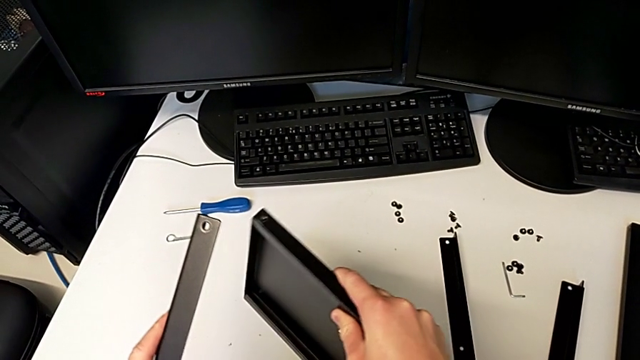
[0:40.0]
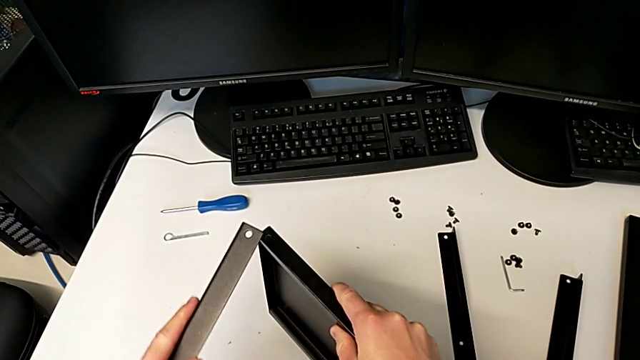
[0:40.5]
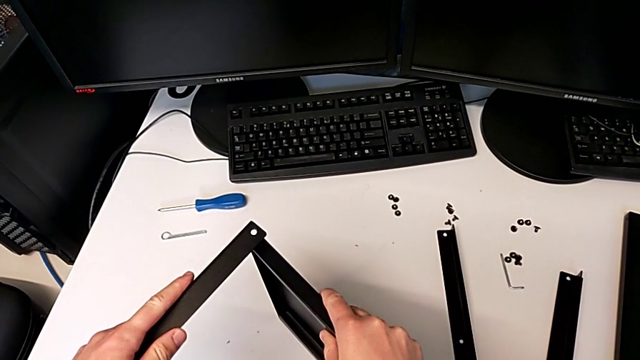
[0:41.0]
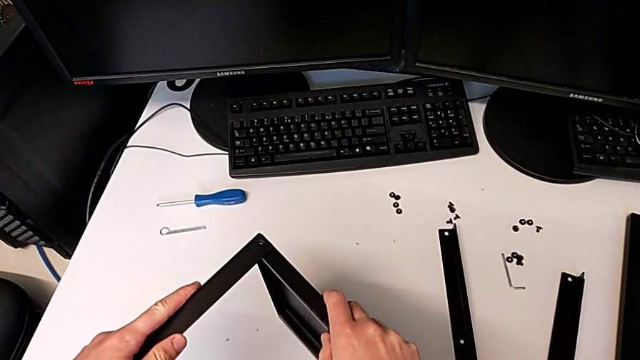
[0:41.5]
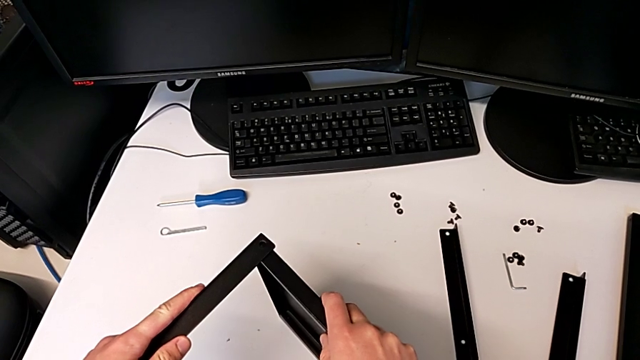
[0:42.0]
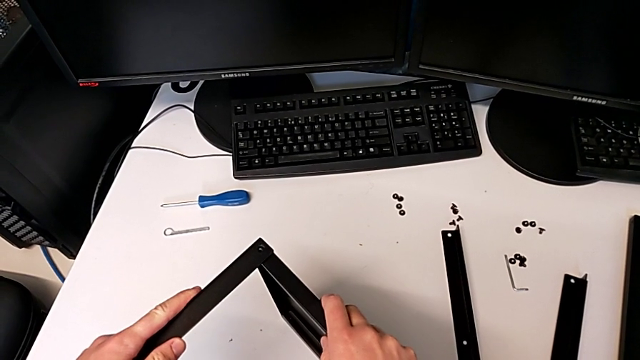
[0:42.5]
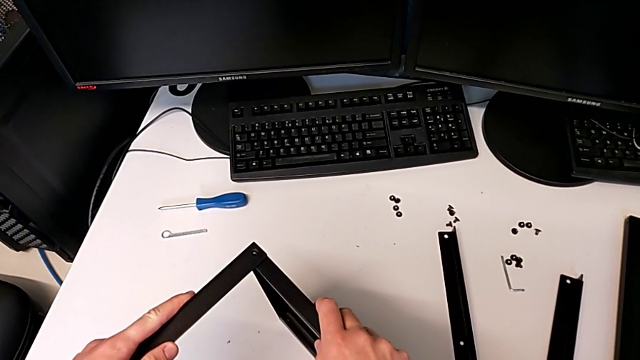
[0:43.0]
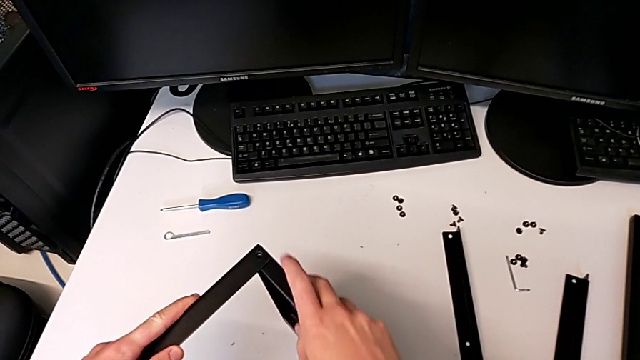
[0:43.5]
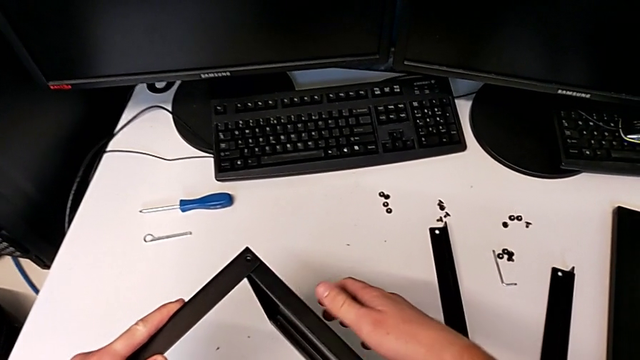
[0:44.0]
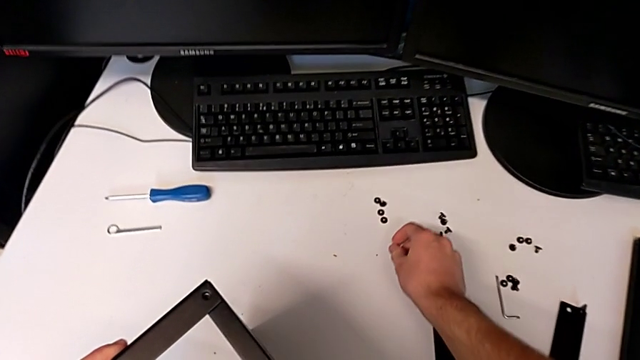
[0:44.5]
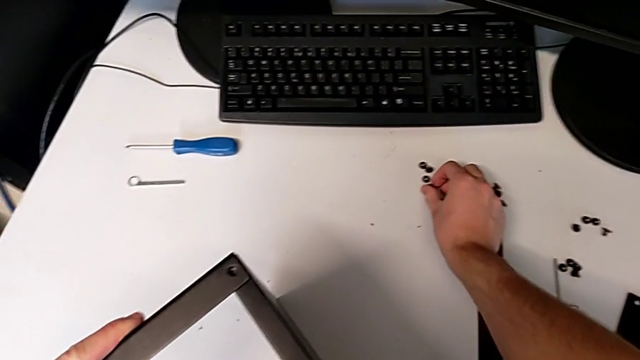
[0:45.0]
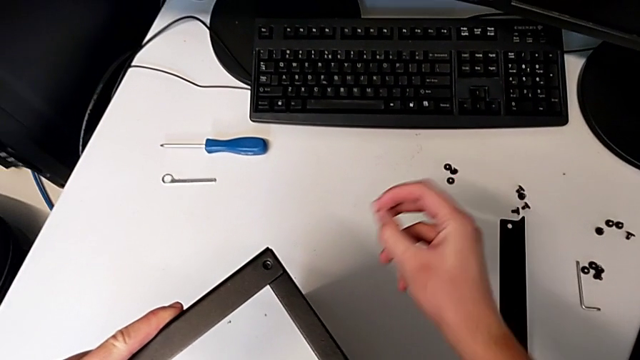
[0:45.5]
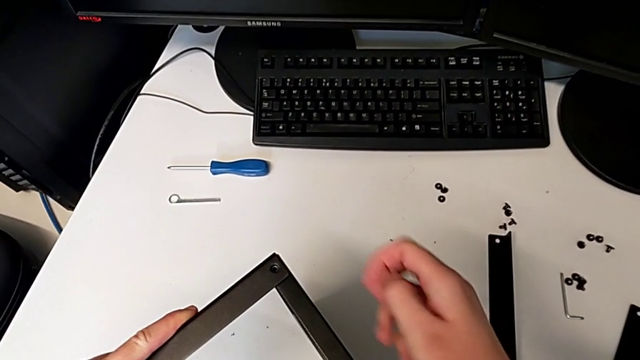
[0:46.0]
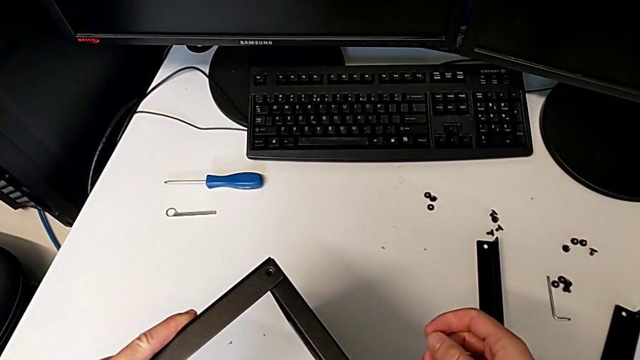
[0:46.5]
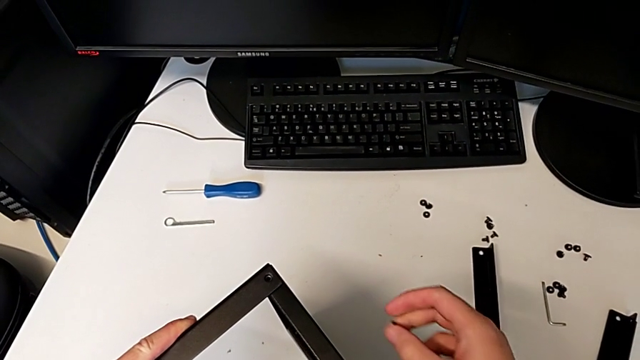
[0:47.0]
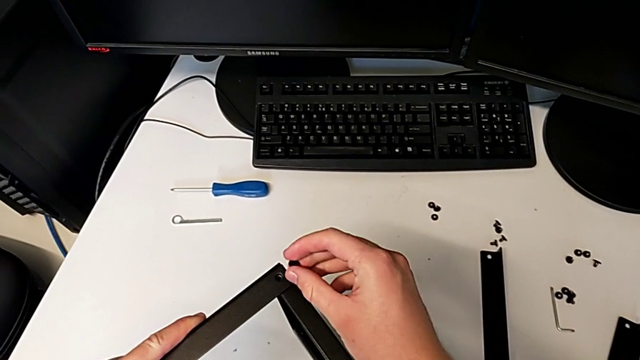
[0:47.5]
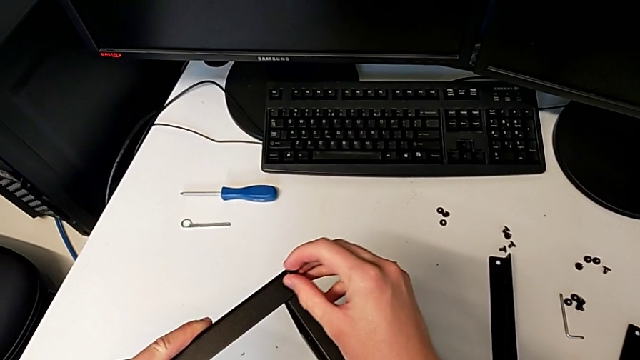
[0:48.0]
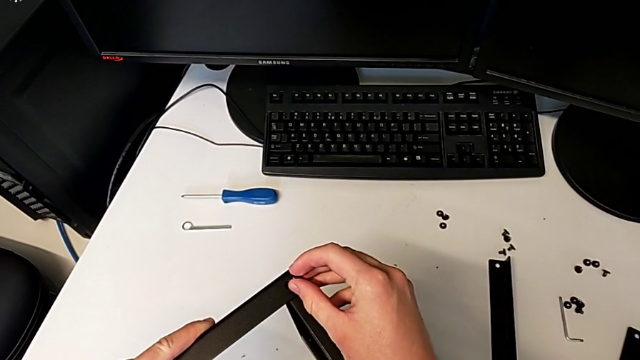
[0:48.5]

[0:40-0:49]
The camera wearer is assembling the first leg and shelf. They place the tray, align it, grab the hex socket head and wrongly insert it.

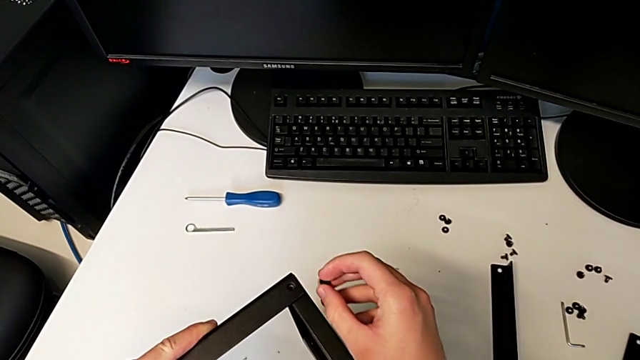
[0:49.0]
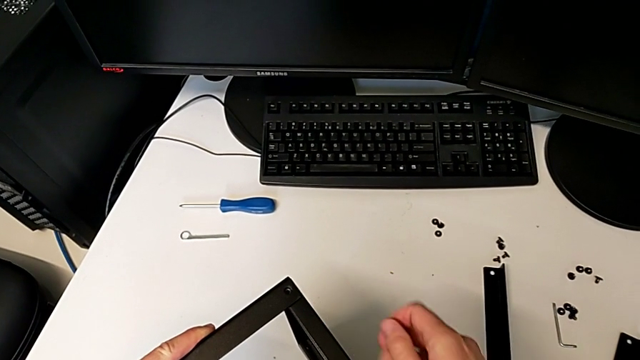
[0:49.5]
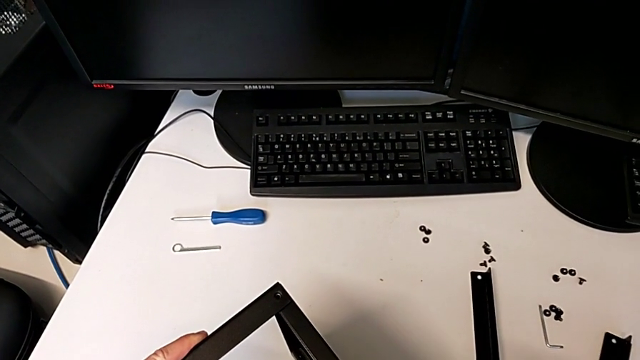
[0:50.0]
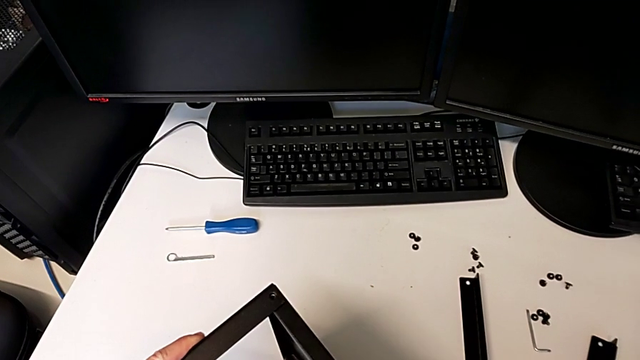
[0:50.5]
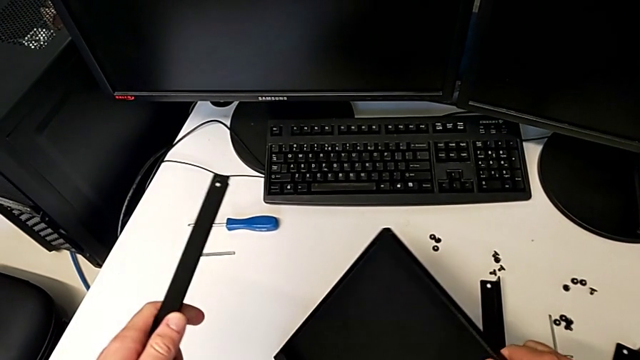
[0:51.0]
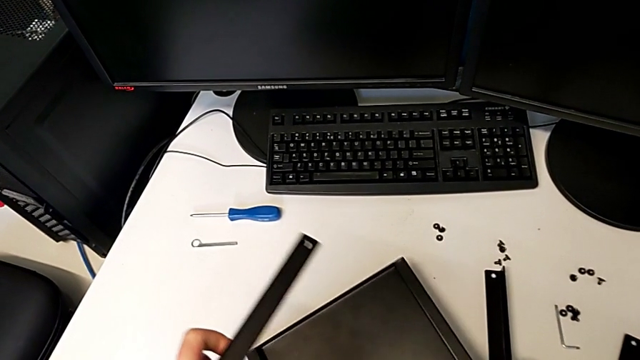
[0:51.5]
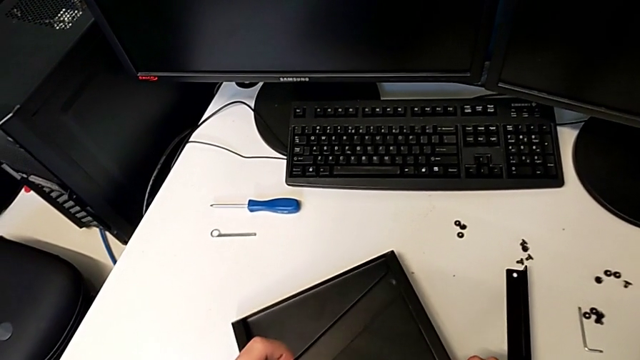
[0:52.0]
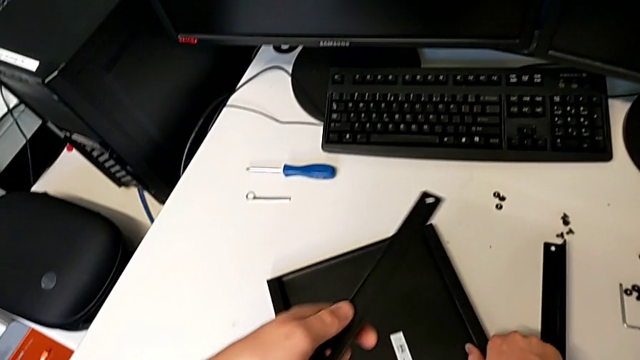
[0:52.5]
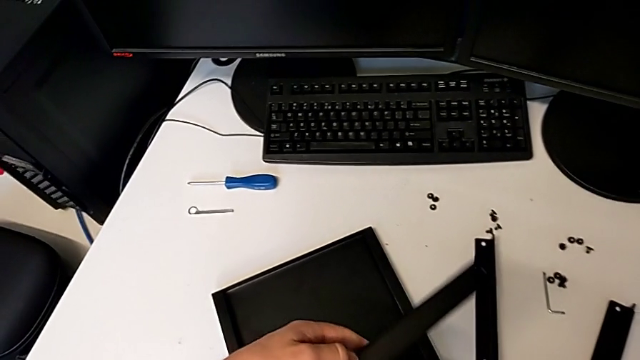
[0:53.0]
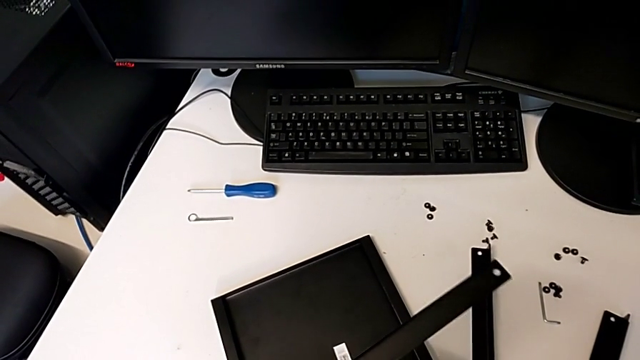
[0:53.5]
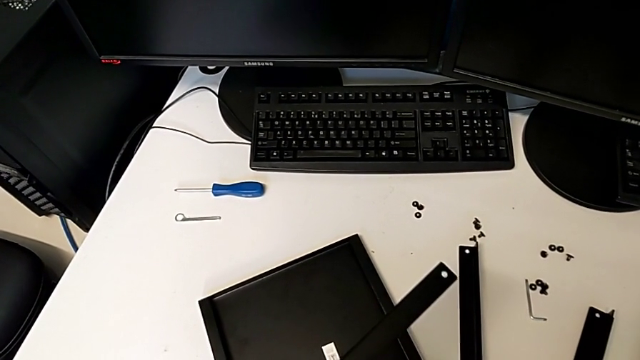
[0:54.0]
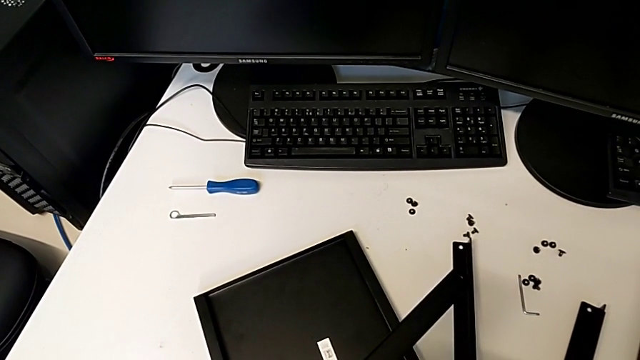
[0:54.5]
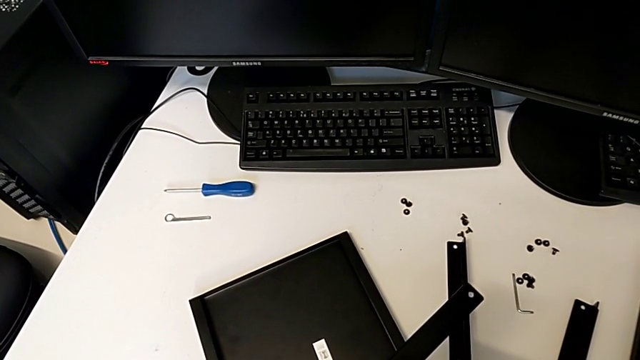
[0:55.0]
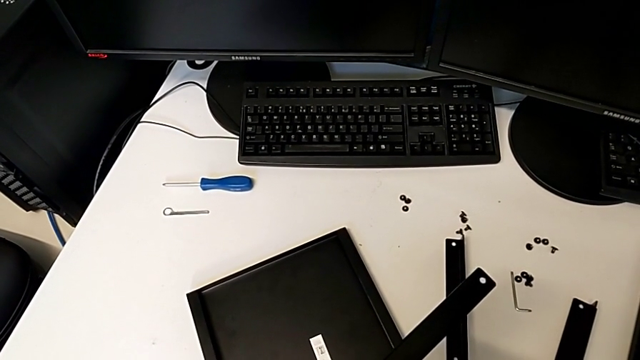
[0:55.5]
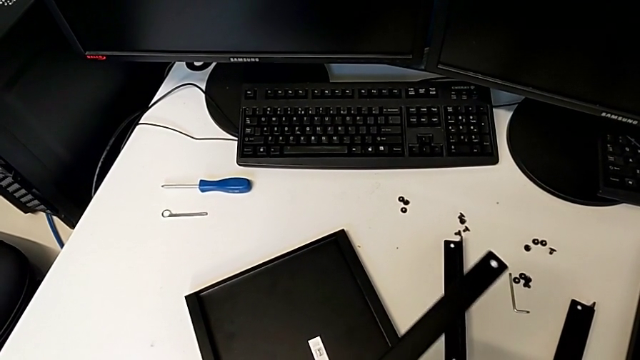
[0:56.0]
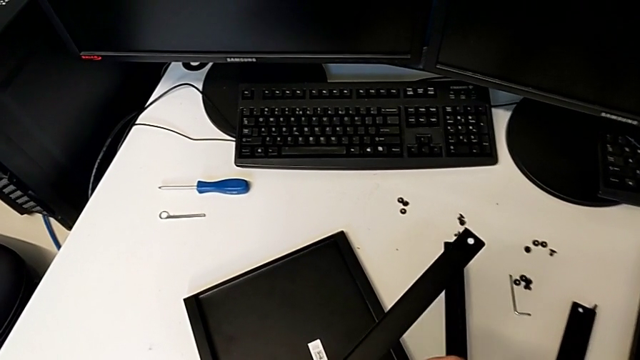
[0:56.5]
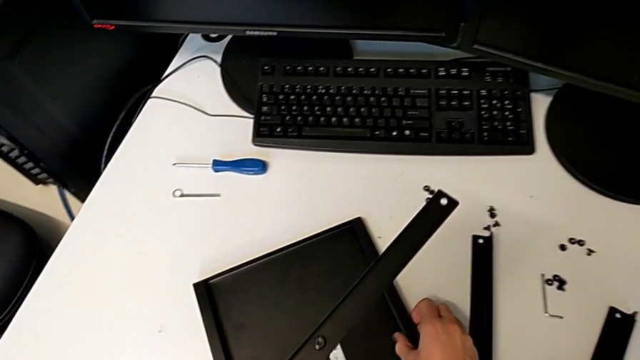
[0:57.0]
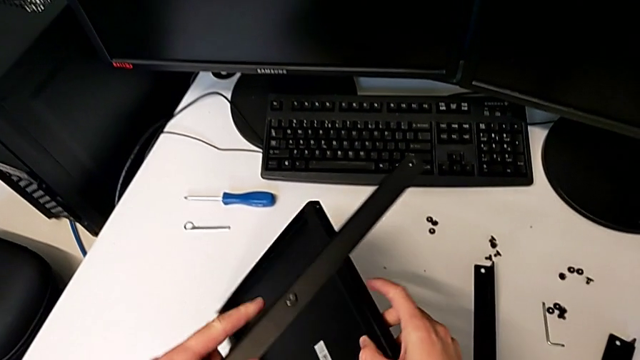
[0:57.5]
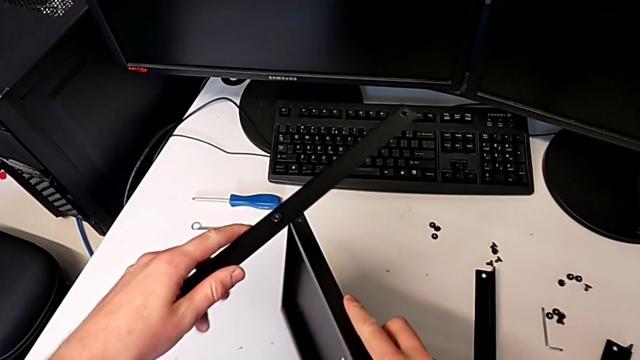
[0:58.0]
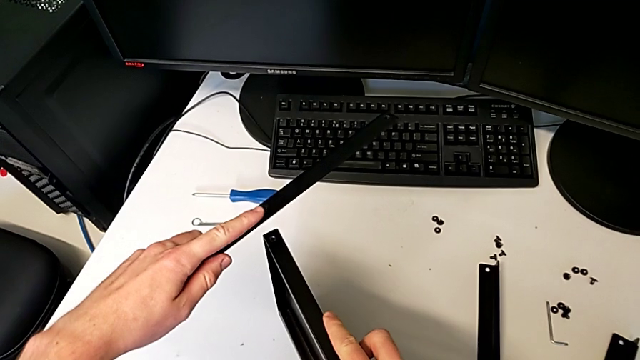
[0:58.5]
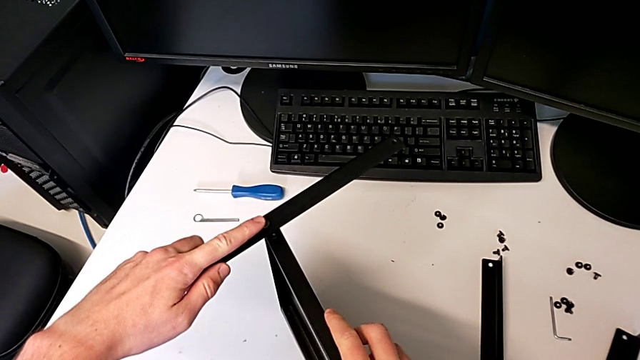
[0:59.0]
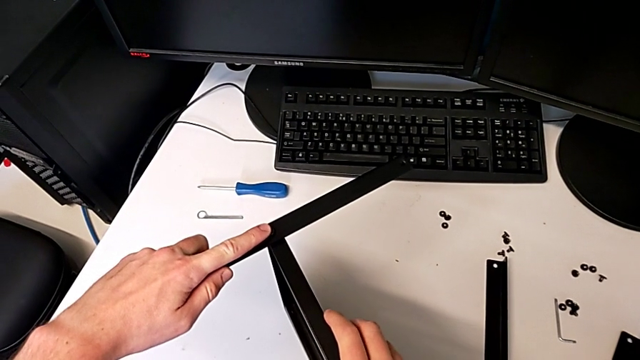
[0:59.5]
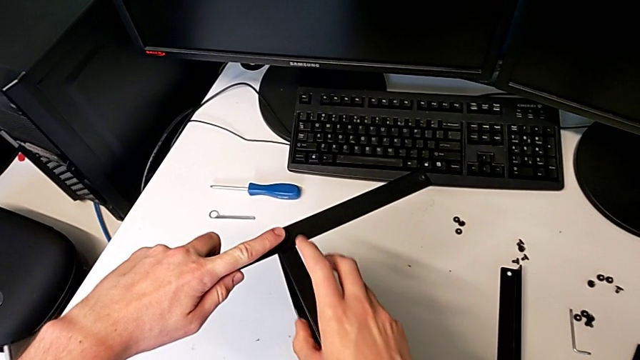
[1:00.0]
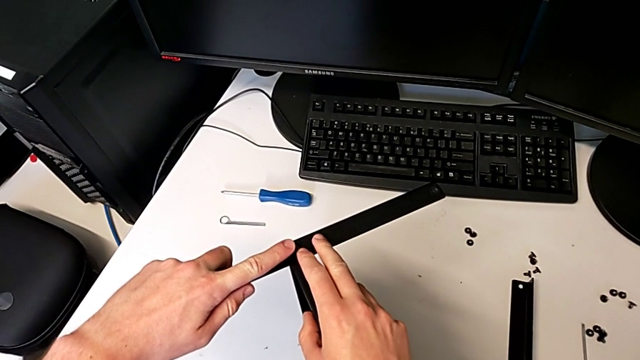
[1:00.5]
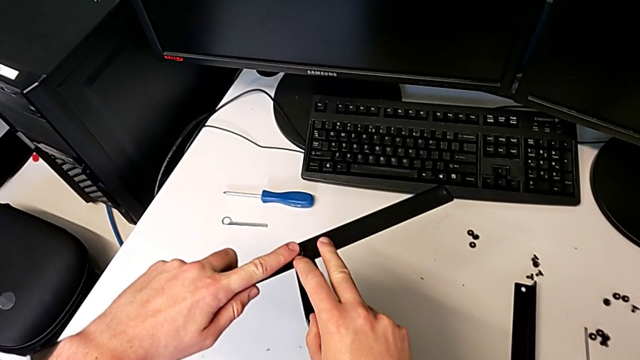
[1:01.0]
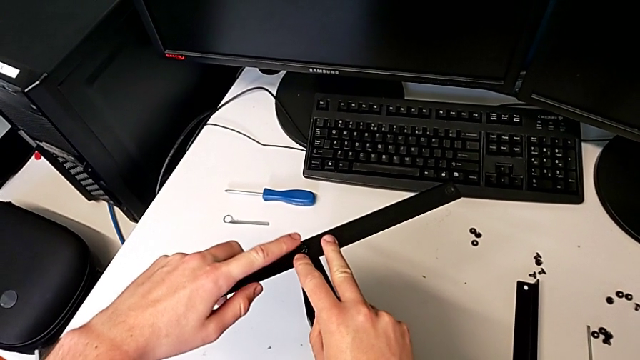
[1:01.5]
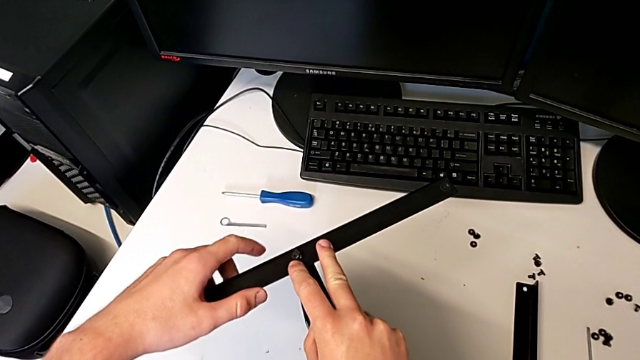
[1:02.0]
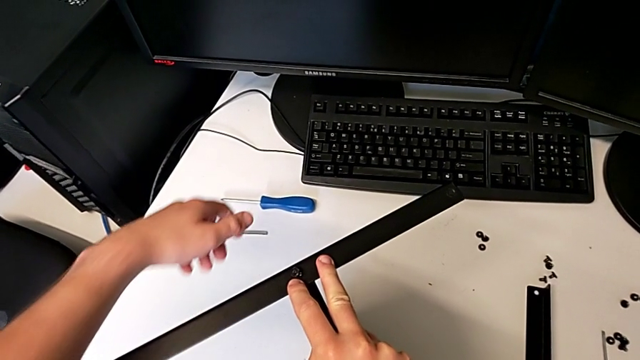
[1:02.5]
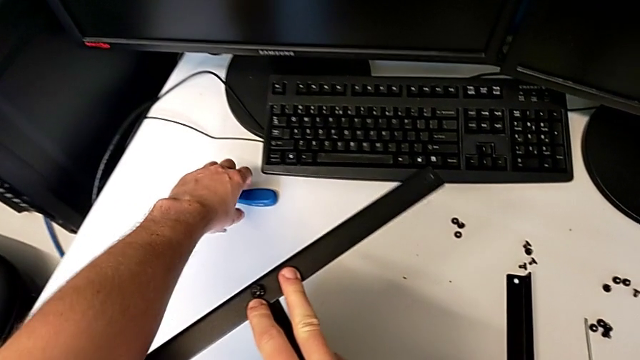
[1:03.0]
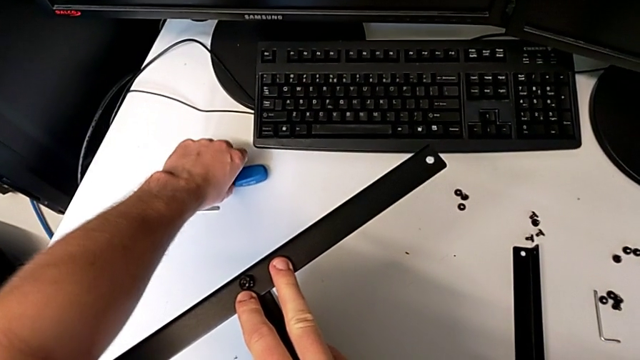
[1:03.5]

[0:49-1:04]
The camera wearer is assembling the first leg and shelf. They hold the leg, withdraw it, place the tray, wrongly insert the hex socket head, lift the tray, align the leg and grab the screwdriver.
